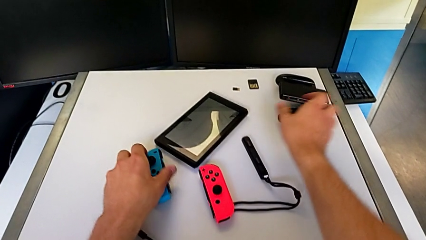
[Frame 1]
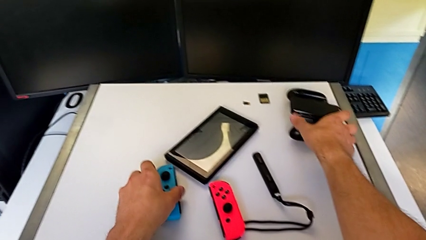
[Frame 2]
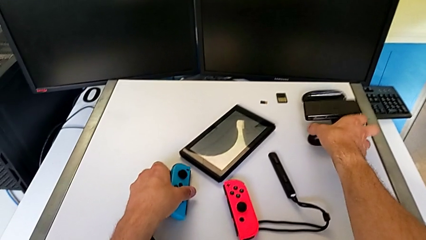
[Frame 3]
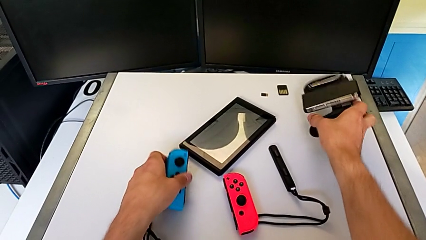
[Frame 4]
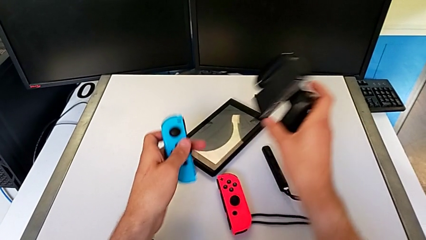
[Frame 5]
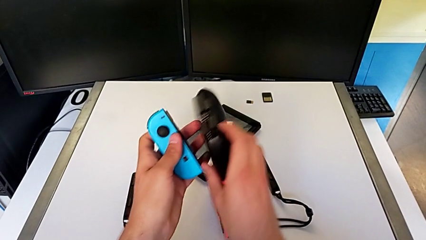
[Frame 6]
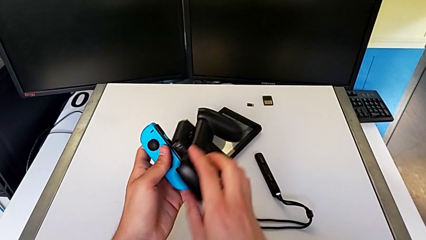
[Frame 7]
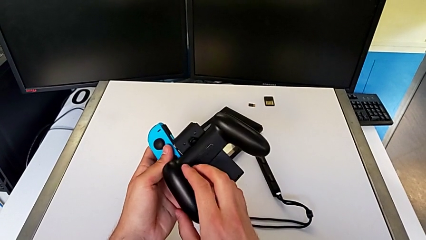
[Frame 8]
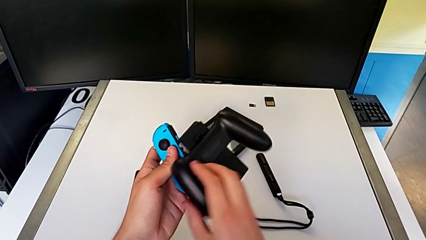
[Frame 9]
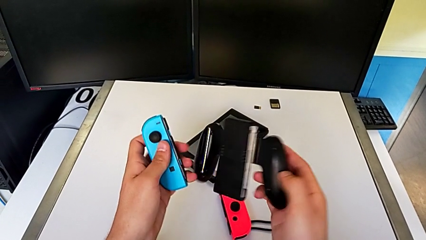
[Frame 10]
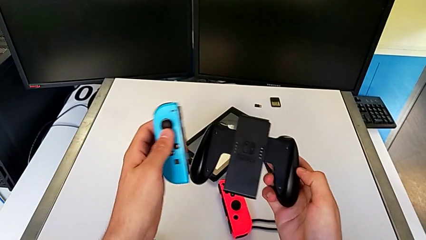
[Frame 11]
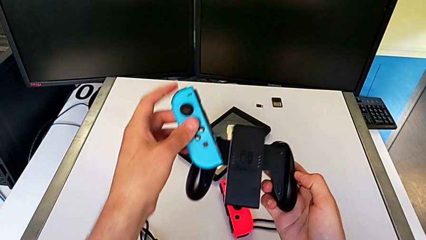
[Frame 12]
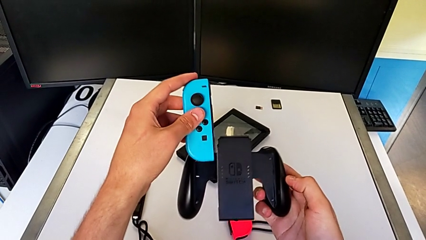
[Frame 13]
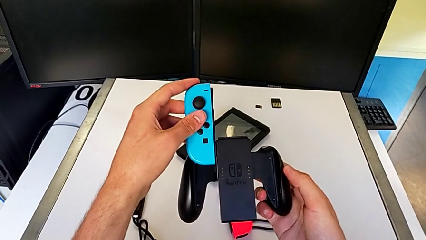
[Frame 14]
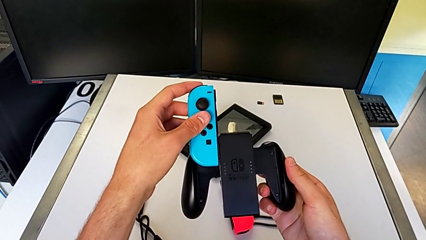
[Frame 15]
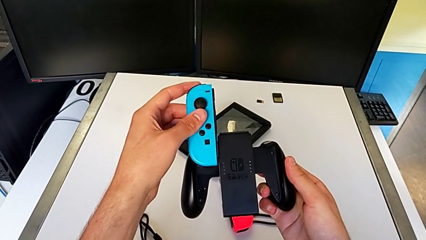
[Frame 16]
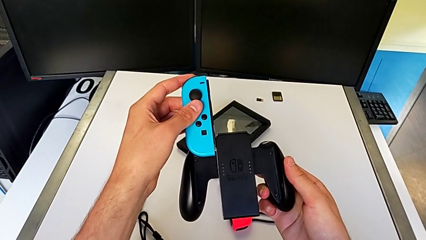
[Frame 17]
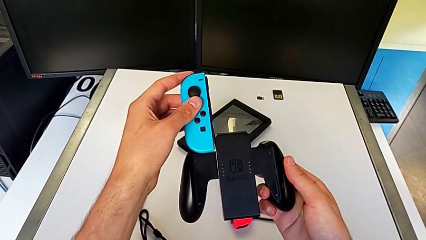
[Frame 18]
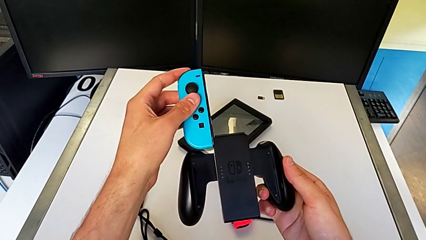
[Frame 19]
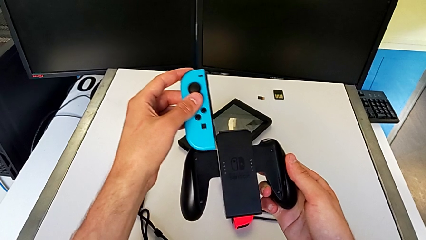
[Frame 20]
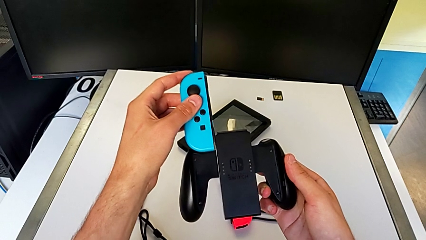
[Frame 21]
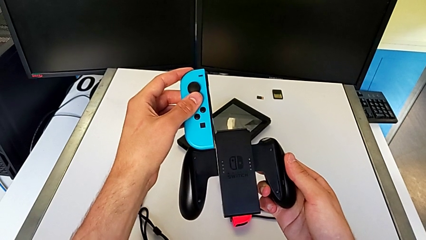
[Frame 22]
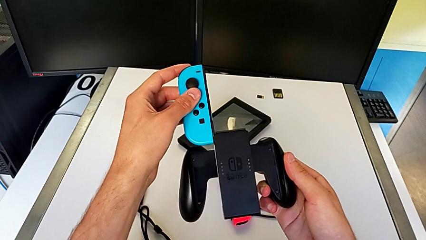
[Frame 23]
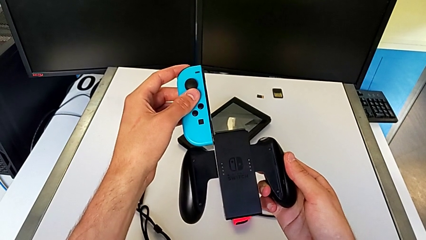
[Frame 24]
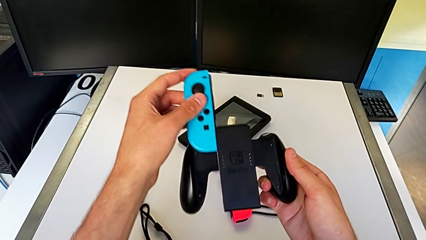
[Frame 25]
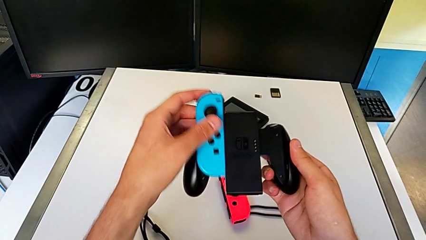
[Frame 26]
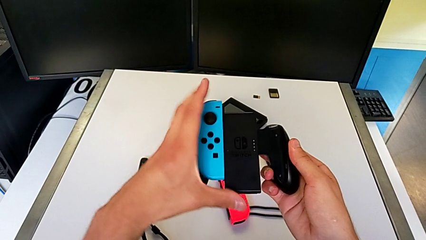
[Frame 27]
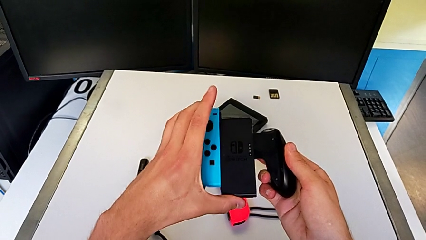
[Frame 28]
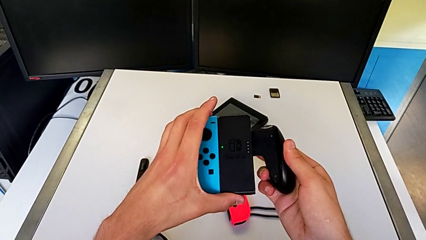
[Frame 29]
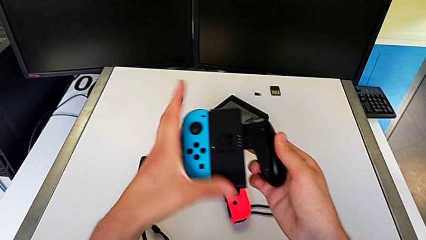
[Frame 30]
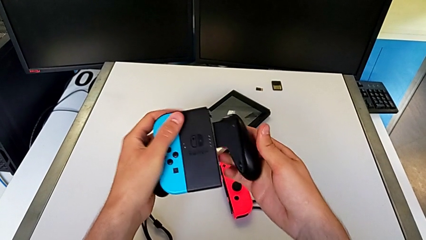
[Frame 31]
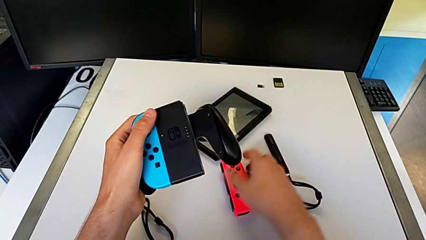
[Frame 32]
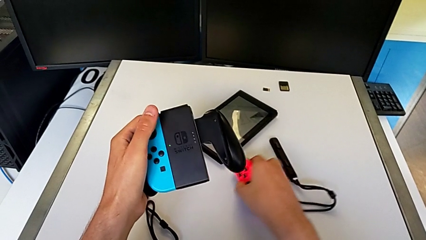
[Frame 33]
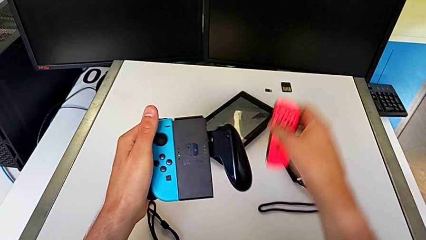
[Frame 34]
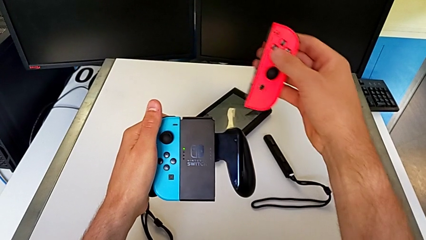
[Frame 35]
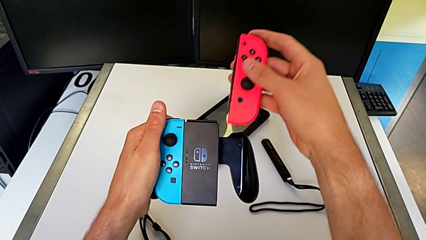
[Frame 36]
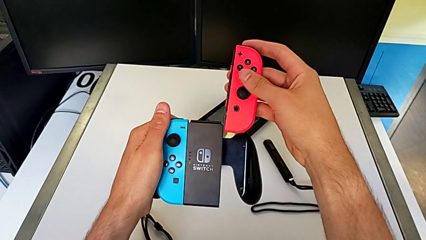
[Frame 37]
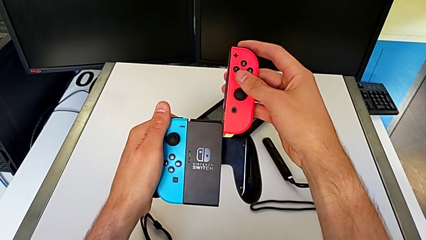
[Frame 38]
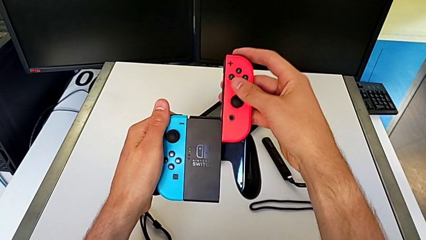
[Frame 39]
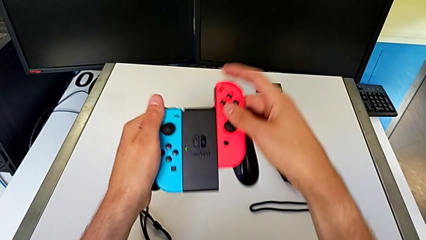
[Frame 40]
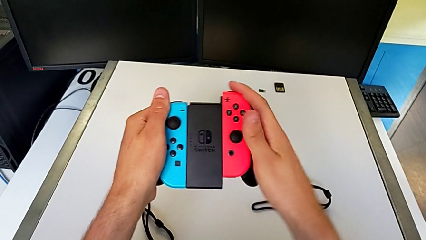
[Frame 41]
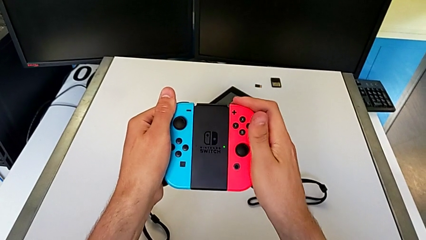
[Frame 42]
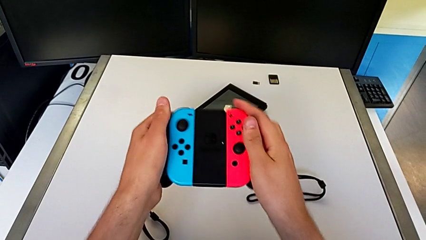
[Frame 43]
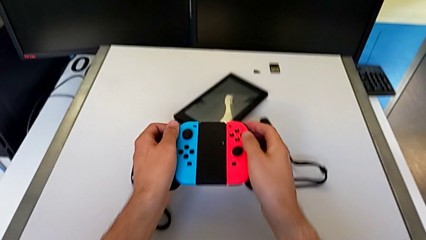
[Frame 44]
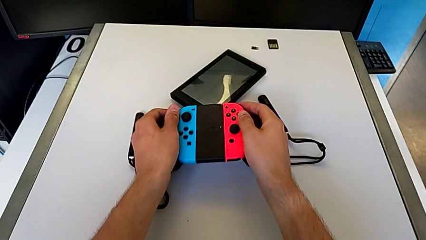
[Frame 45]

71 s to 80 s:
The camera wearer inserts the Joy-Con controllers into the Joy-Con comfort grip. They grab the comfort grip and align the blue Joy-Con controller, unable to attach the Joy-Con controller. They assemble the blue Joy-Con controller, grab the red Joy-Con controller and begin to assemble it.

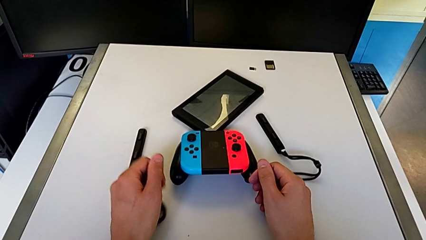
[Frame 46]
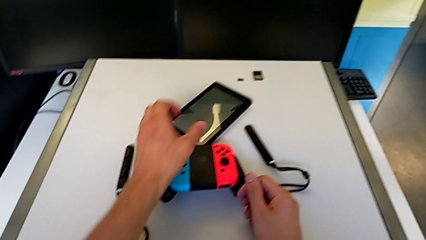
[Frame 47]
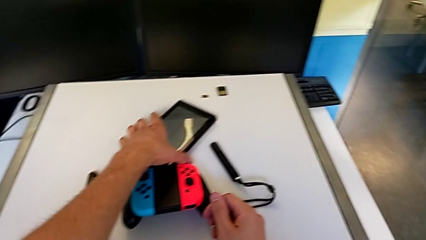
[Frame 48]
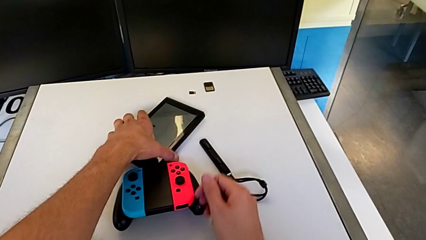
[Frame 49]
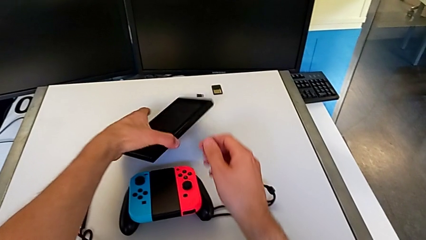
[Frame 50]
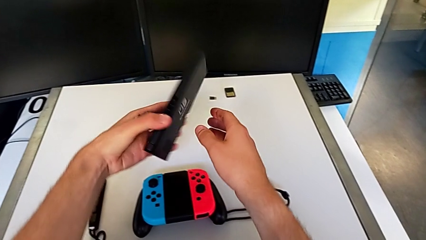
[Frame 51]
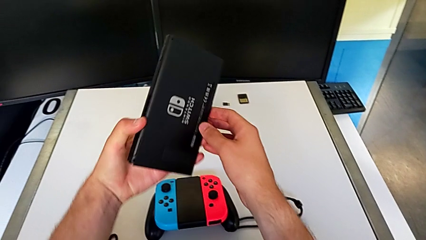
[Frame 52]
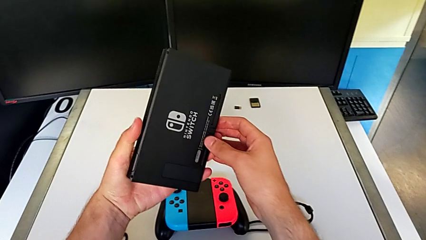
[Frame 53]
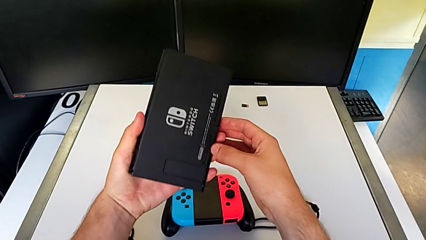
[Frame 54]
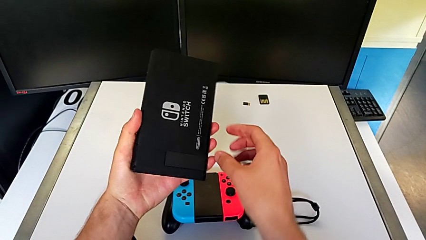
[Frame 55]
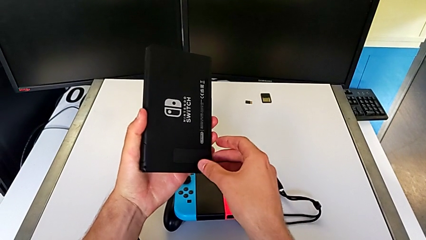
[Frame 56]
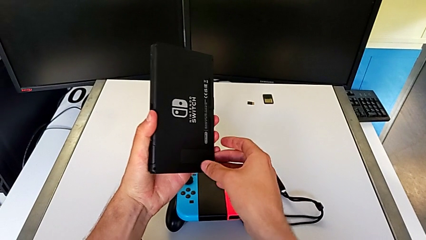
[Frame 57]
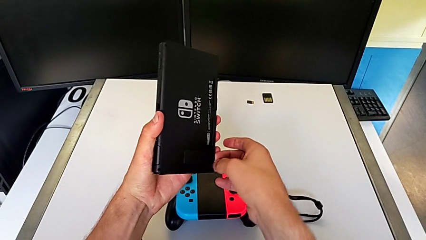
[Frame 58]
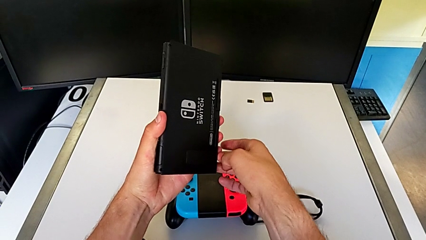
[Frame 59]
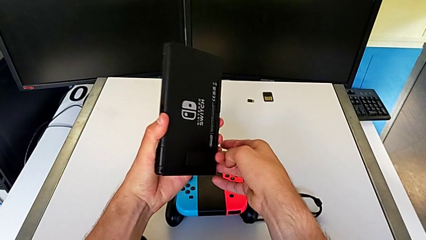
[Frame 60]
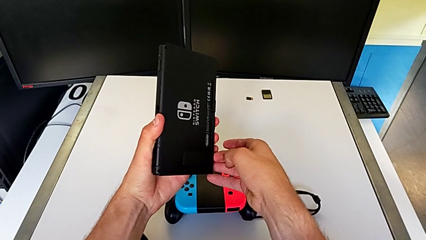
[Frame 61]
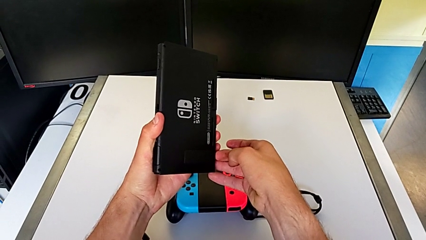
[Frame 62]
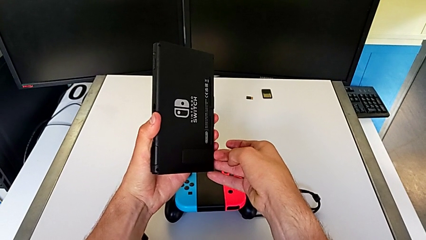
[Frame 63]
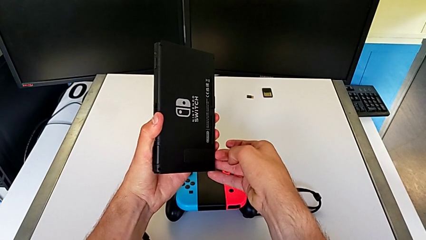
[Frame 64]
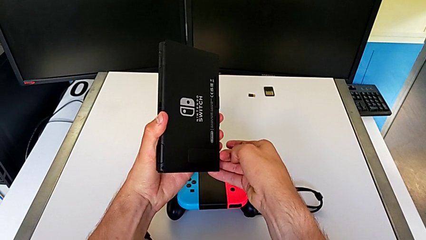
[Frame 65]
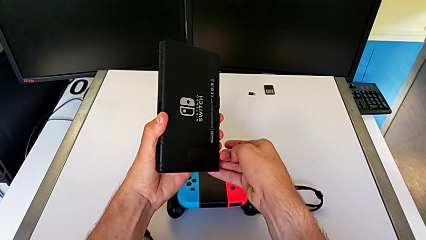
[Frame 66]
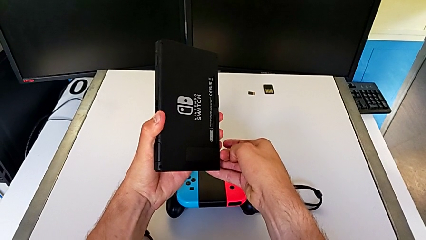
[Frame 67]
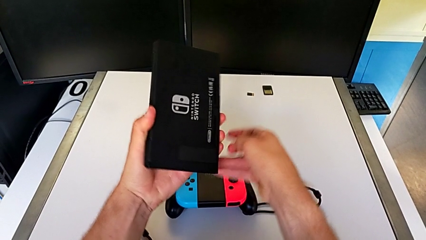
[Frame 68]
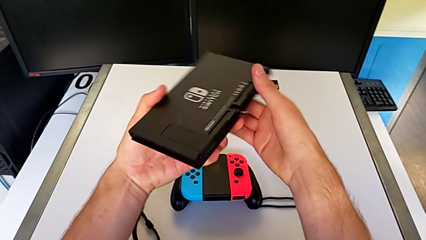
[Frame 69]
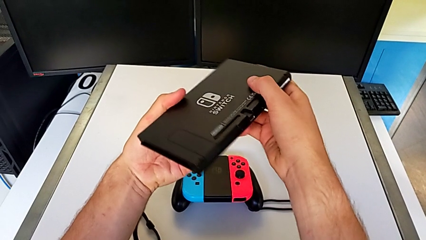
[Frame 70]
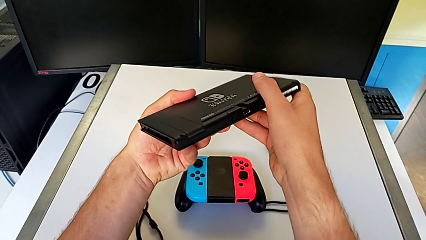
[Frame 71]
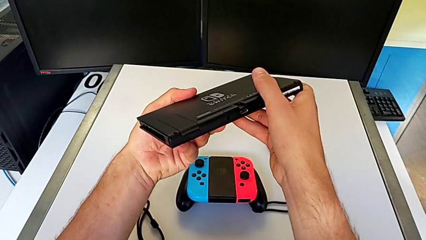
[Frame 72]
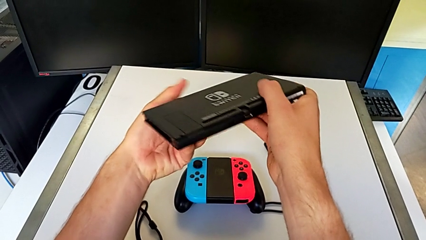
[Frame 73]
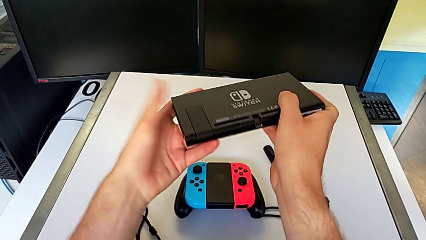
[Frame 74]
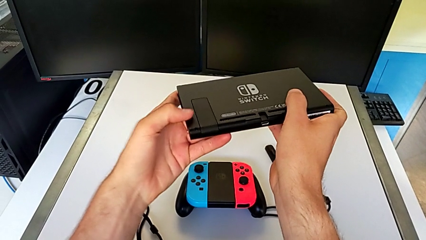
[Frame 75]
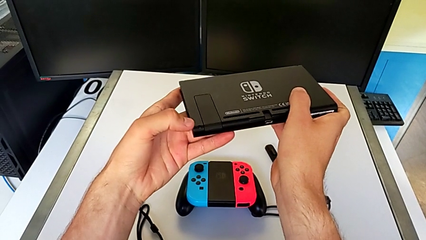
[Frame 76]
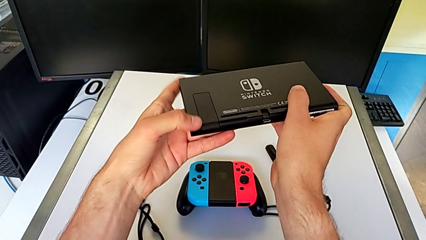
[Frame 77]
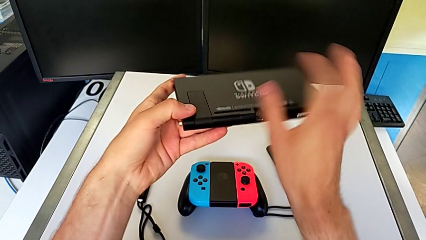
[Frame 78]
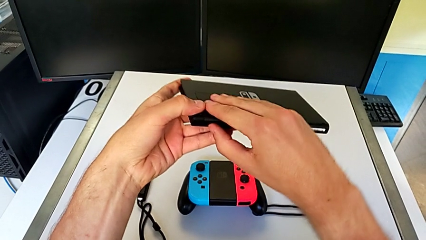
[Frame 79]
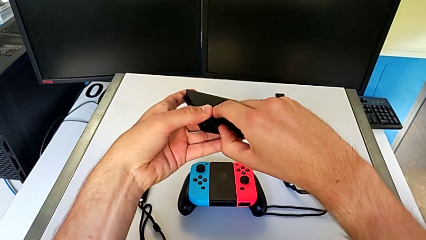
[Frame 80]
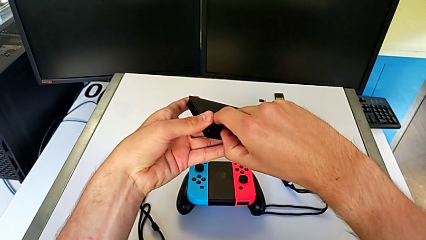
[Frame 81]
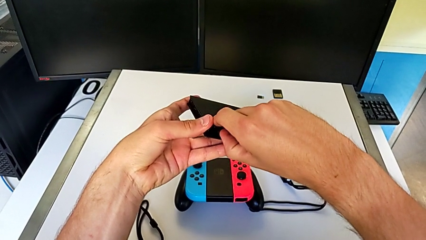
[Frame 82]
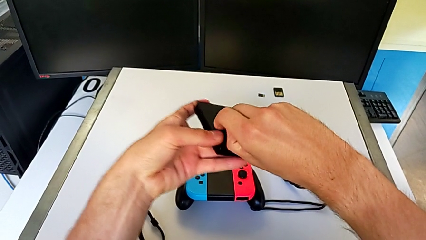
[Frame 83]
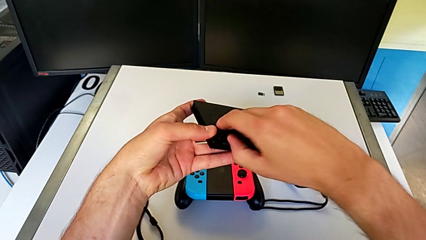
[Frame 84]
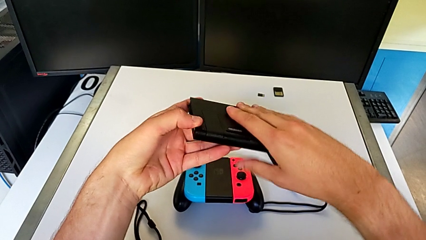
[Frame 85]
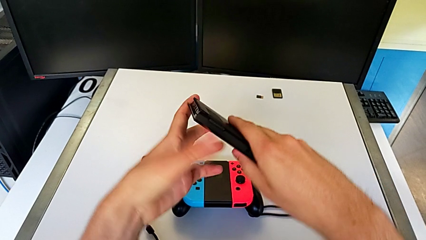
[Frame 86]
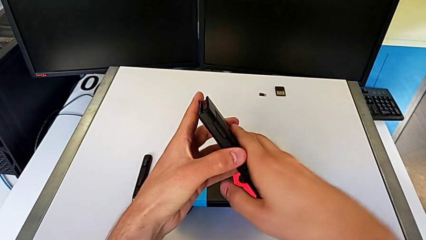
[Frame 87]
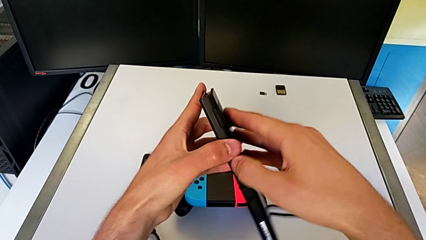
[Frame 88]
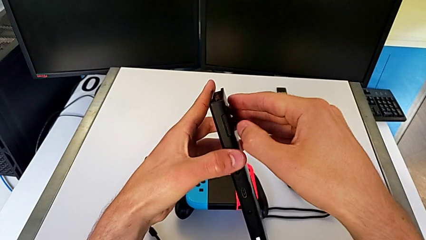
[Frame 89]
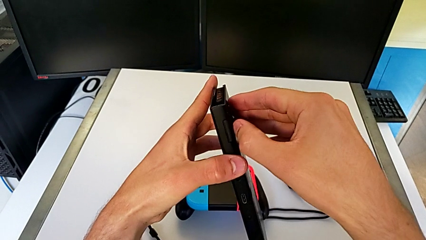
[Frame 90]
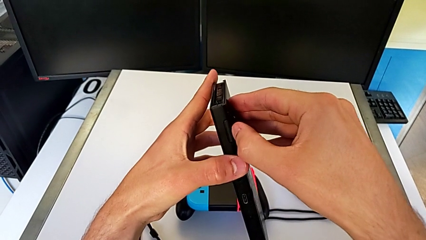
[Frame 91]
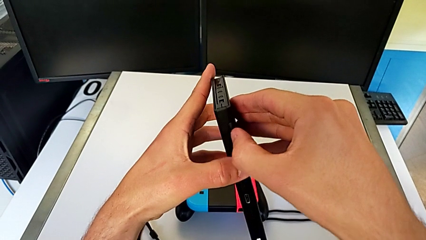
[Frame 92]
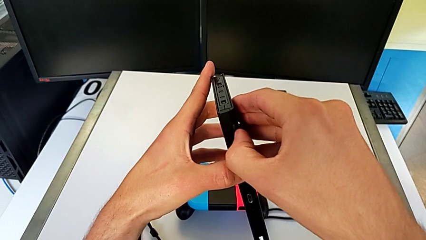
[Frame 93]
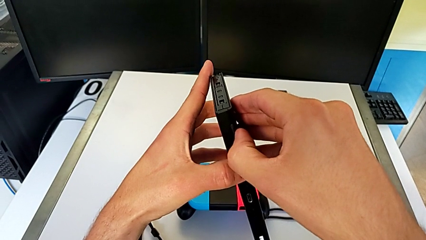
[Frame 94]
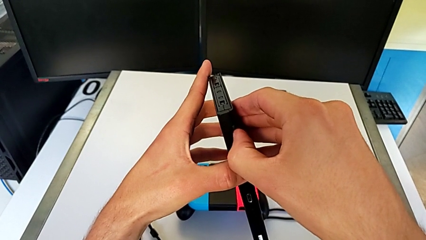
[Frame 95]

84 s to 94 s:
The camera wearer is putting the Nintendo Switch on its kickstand. They grab the Nintendo Switch, wrongly pull the kickstand, inspect the Nintendo Switch and begin to wrongly pull the kickstand, failing again to open it.
